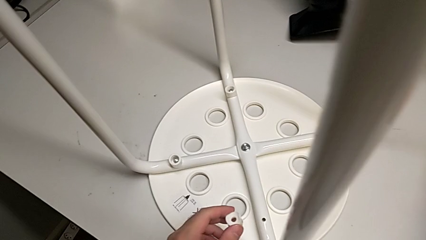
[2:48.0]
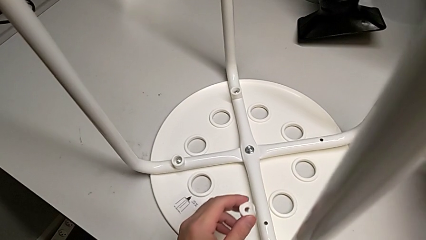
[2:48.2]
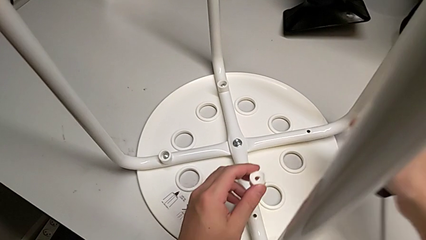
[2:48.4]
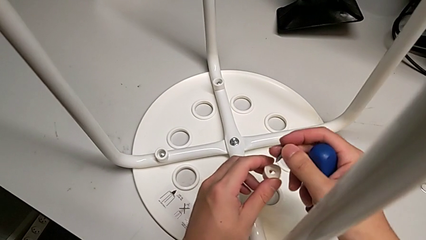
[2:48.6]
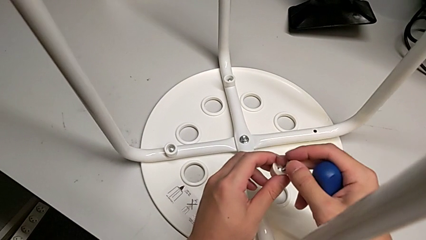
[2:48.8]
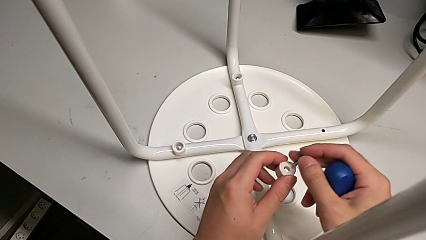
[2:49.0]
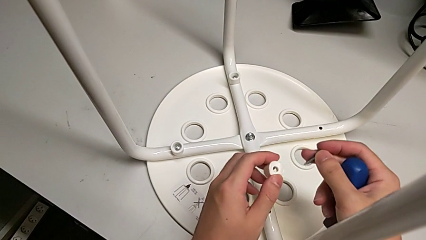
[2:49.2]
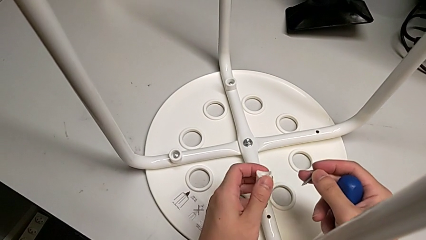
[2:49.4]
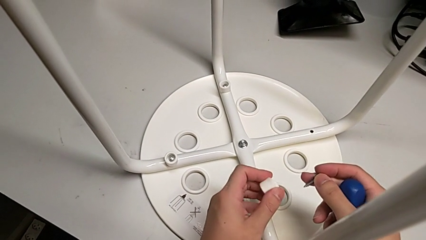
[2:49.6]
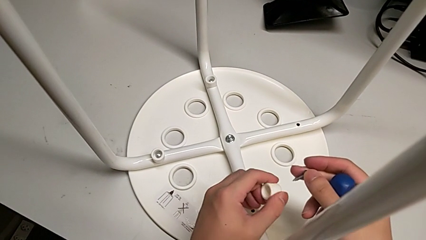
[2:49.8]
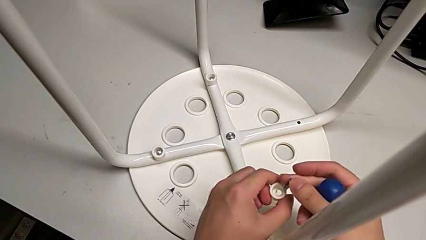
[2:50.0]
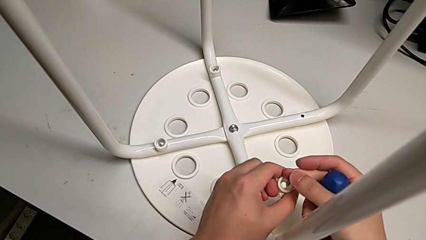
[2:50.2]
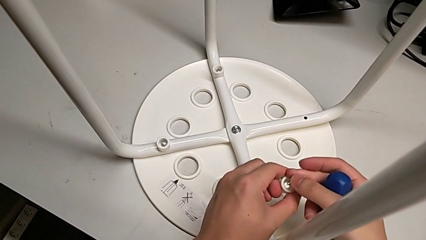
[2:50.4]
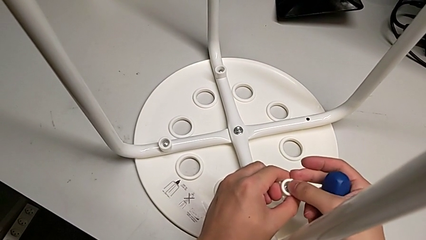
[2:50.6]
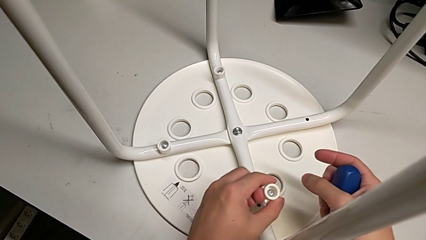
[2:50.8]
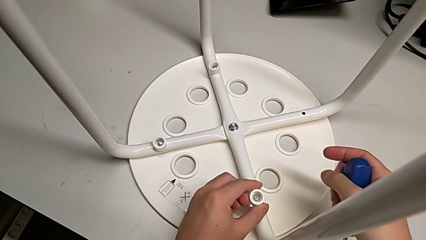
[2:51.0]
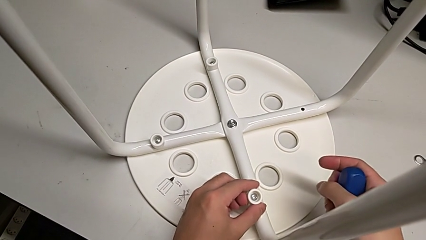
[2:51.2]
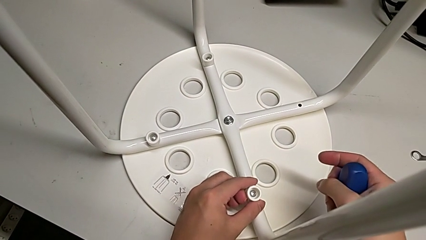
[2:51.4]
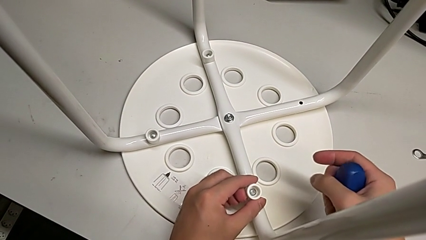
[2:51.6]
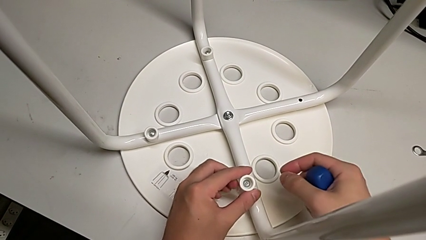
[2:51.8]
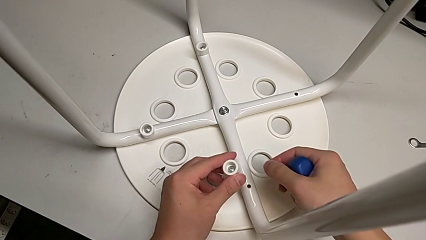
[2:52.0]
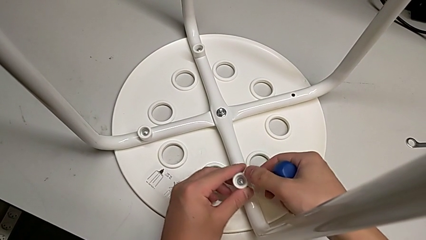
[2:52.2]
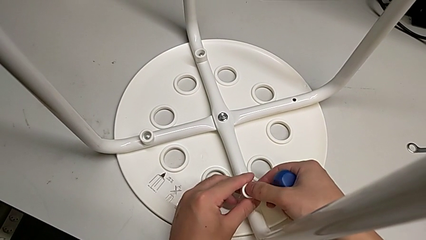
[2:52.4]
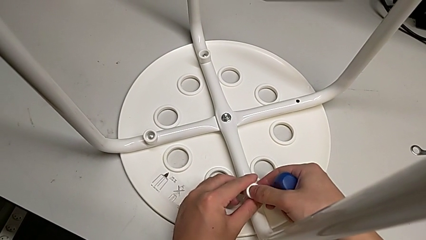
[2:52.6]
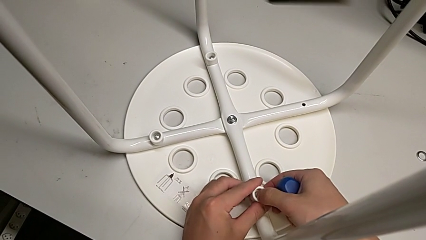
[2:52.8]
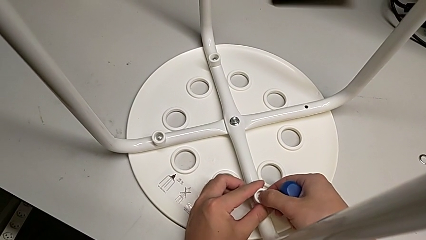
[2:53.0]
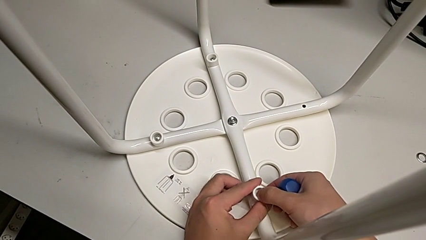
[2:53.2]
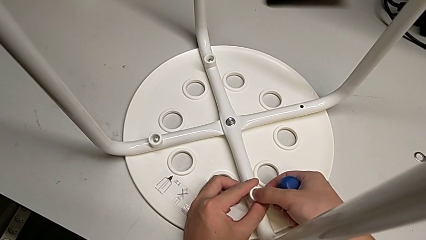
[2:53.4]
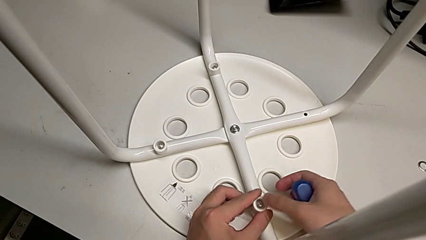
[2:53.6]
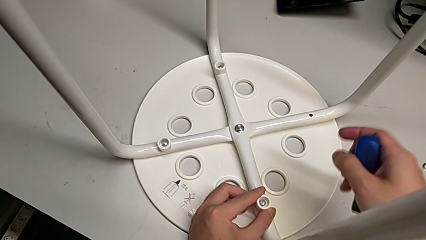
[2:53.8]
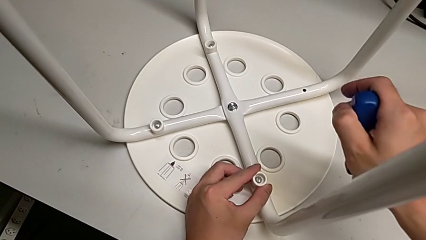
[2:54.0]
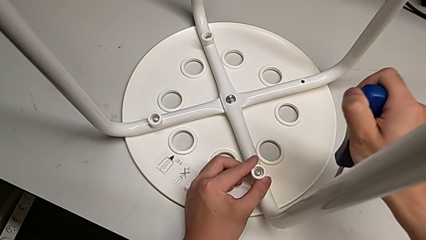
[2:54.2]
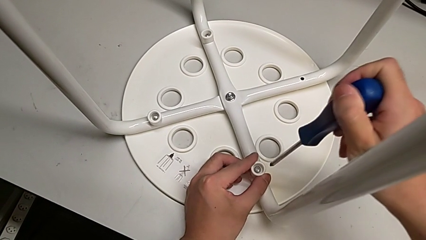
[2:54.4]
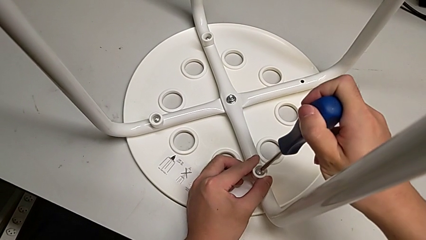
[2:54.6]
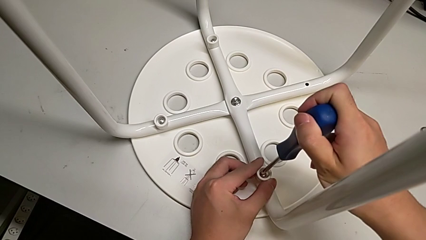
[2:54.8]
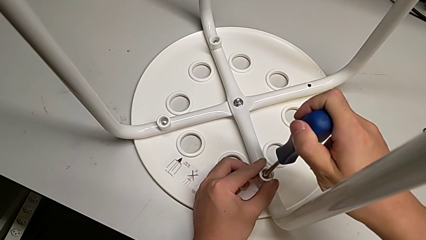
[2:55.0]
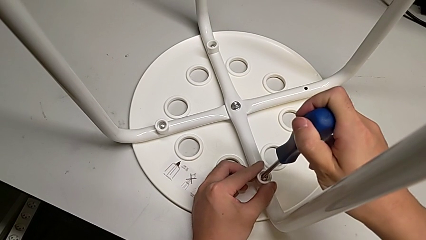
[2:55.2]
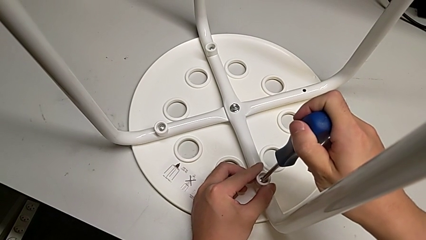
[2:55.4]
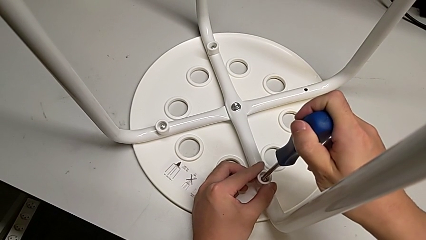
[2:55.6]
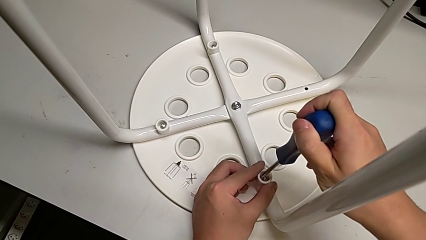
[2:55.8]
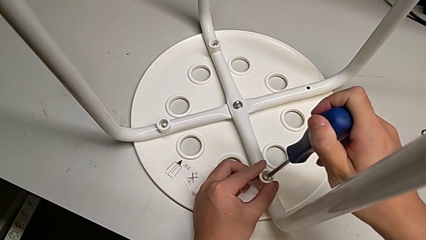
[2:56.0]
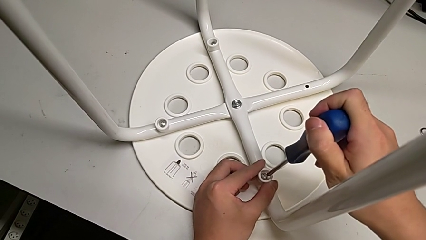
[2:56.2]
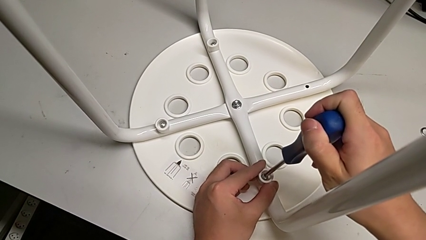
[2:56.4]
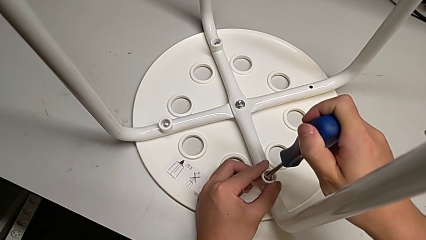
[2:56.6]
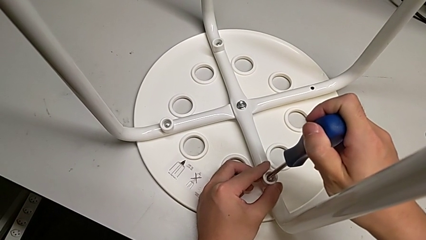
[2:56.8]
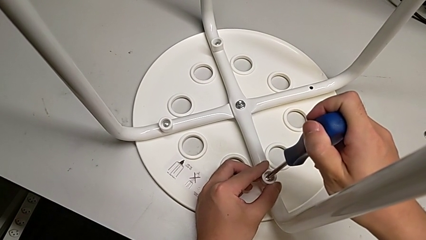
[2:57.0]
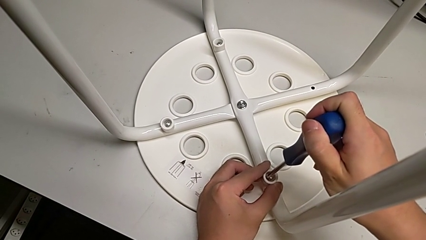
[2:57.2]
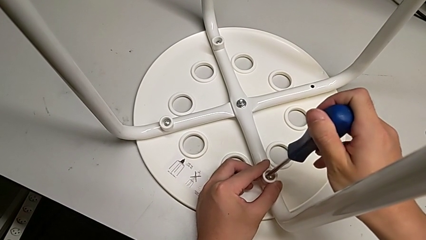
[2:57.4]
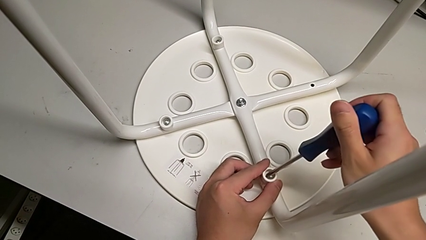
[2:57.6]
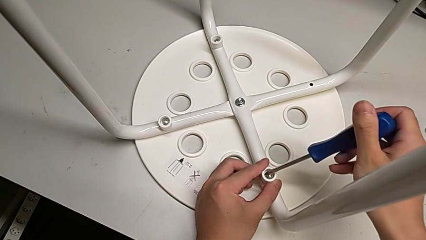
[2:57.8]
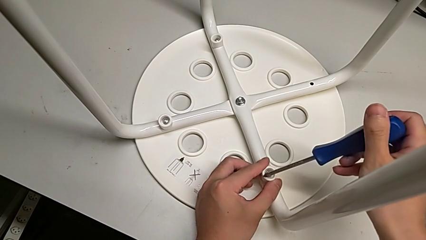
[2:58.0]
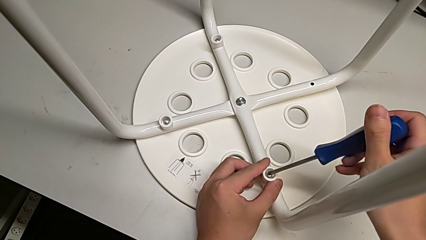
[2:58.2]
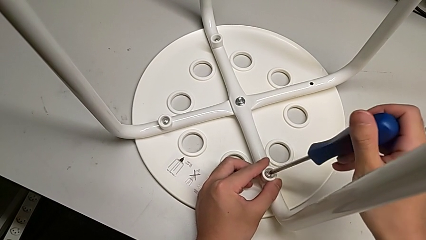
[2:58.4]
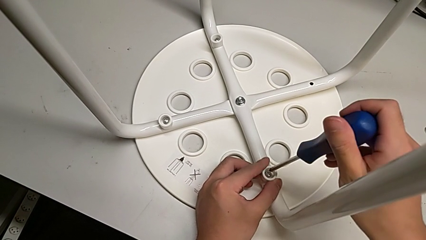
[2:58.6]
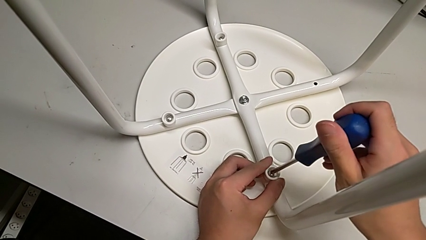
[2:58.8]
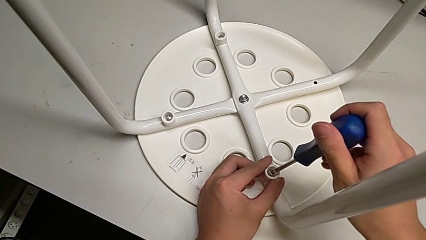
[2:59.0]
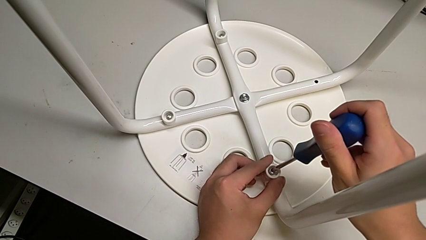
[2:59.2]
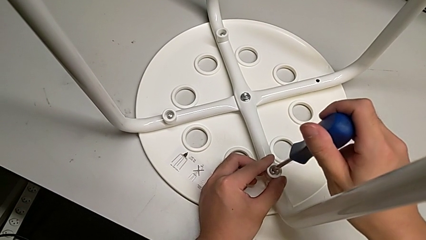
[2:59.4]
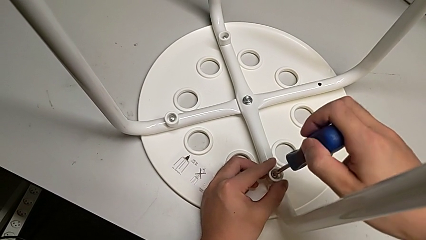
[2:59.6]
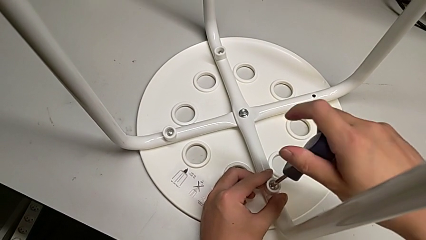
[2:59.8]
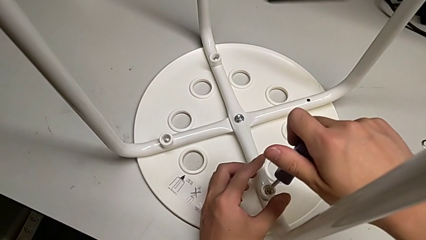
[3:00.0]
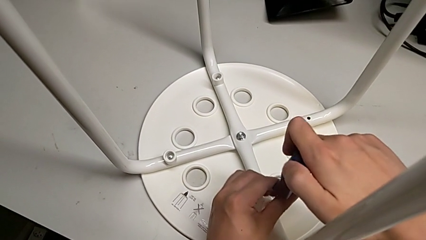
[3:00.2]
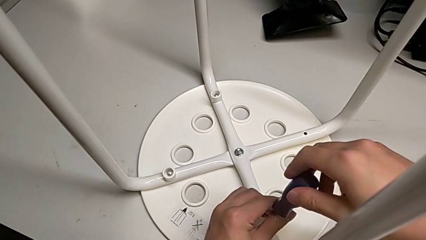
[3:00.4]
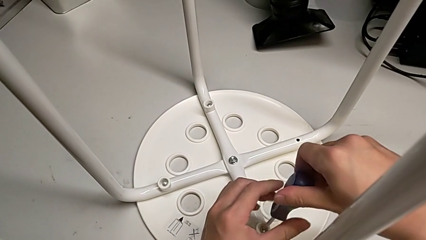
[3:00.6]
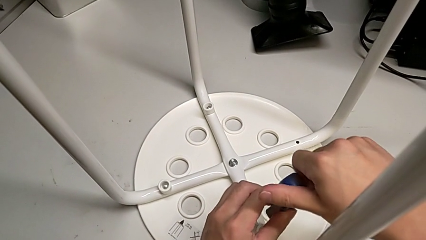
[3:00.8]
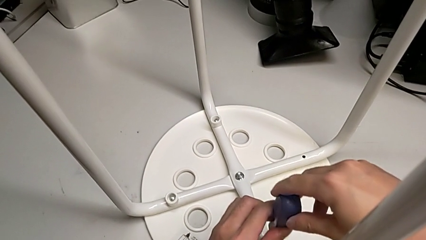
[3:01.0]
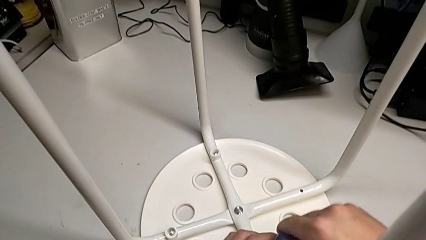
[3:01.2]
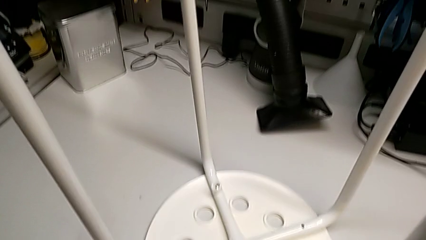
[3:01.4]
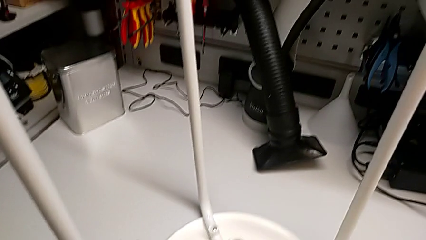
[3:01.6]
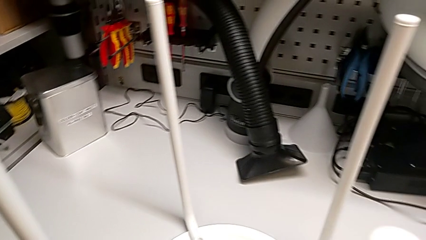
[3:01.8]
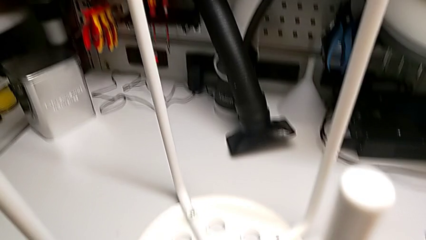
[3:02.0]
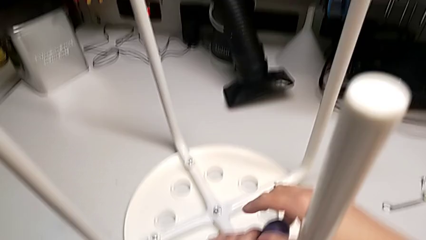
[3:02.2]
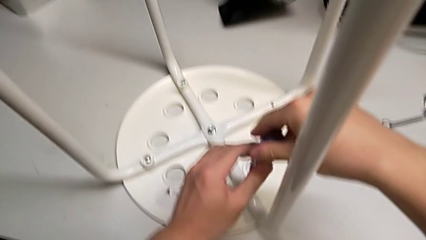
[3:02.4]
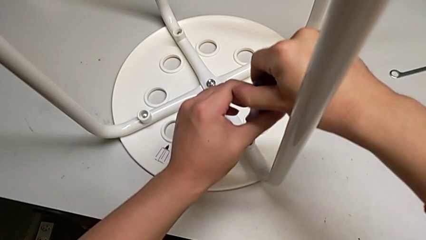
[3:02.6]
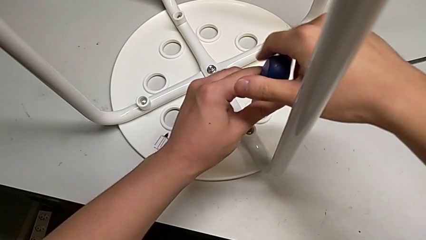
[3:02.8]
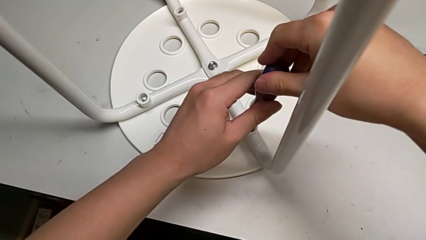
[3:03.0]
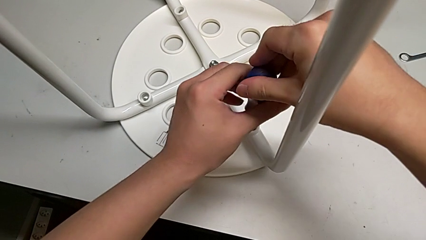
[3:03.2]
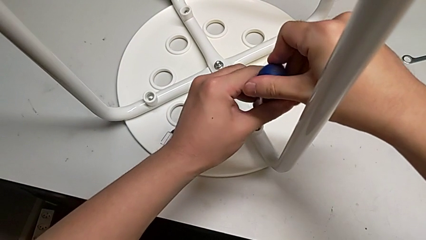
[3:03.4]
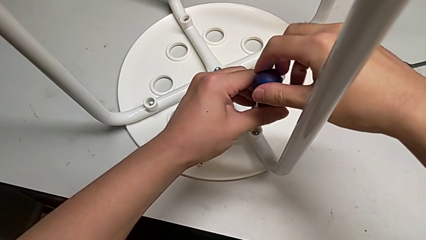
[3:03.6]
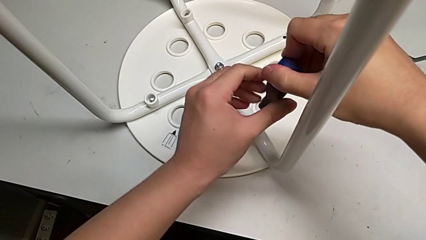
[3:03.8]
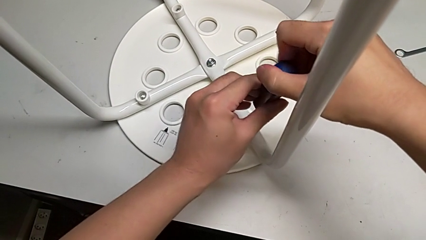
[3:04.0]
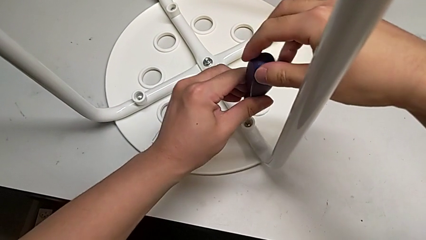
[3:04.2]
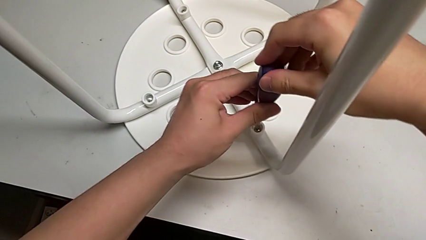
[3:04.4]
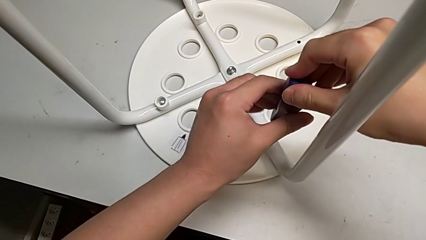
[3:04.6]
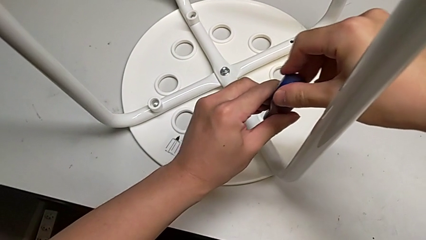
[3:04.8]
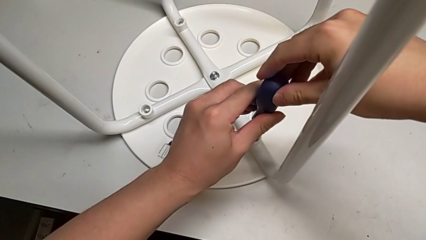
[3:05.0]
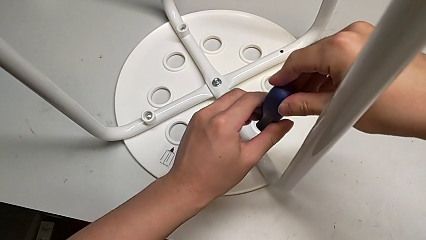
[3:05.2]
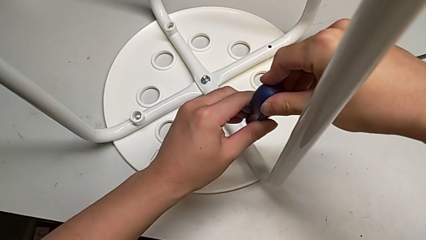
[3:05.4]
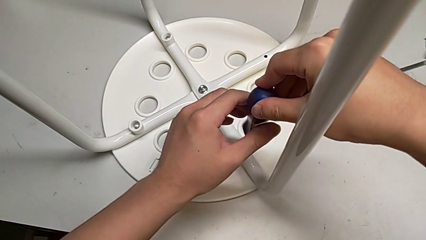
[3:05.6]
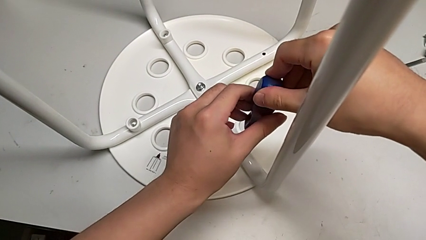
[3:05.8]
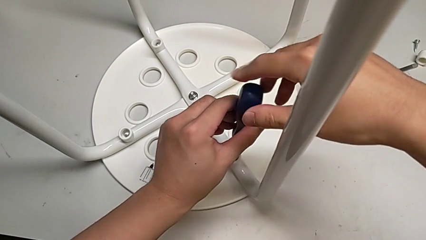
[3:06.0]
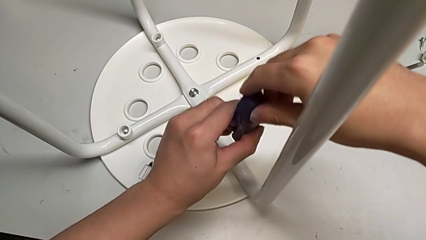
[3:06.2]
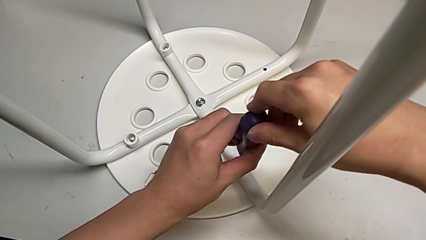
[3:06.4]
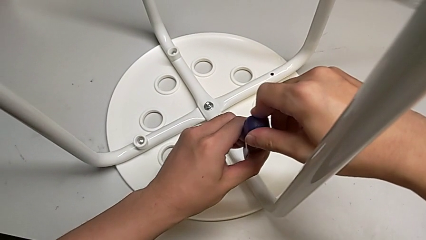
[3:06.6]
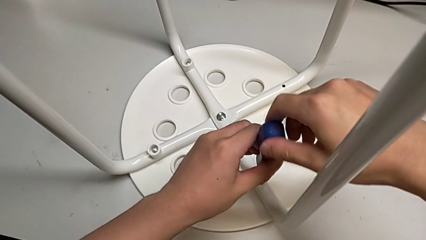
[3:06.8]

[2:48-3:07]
The camera wearer is assembling the seat. They insert the screw twice, insert the screwdriver, screw the screw and withdraw the screwdriver.
